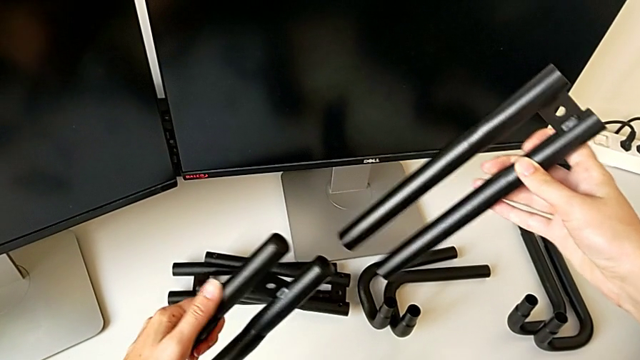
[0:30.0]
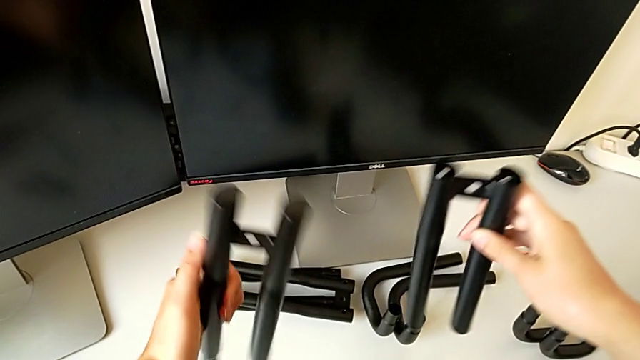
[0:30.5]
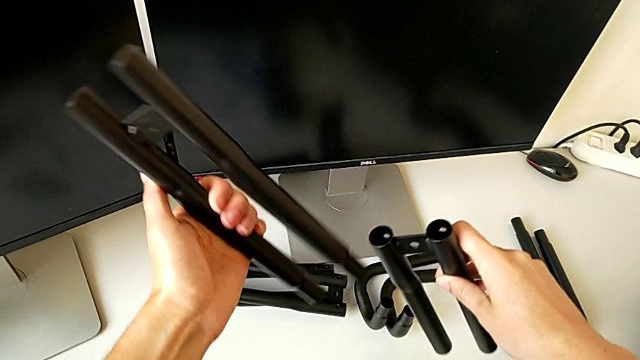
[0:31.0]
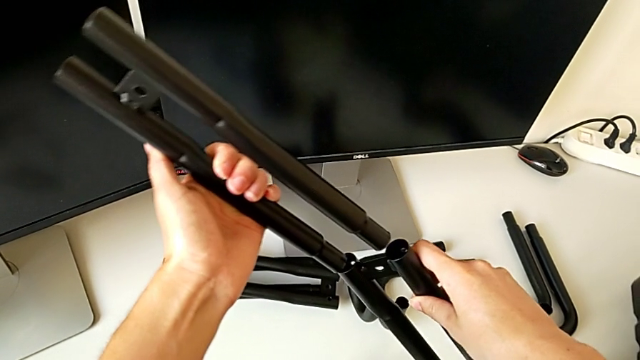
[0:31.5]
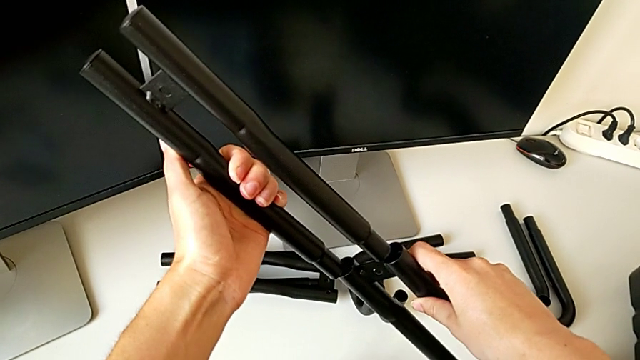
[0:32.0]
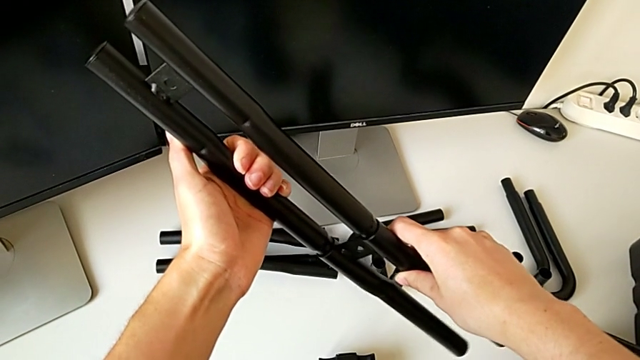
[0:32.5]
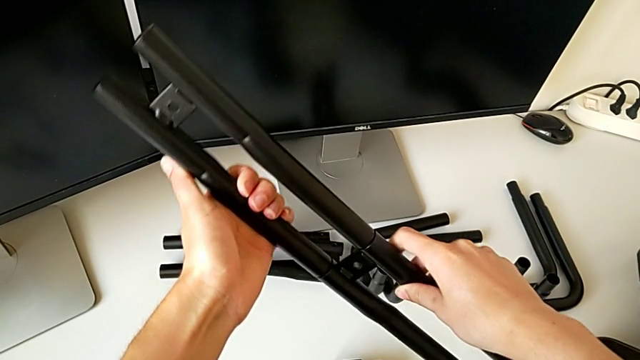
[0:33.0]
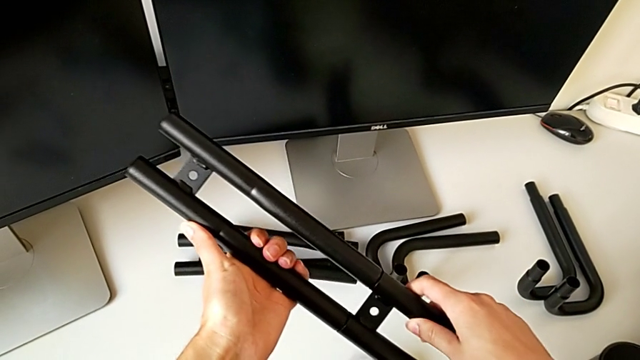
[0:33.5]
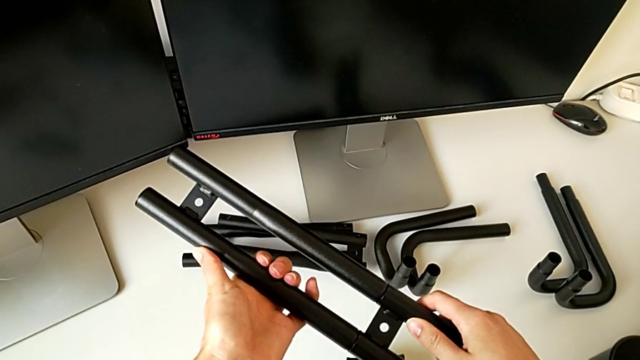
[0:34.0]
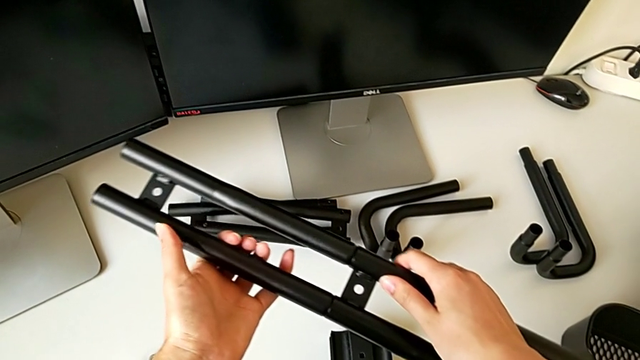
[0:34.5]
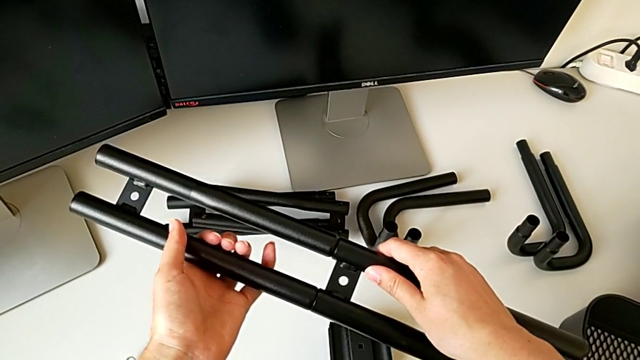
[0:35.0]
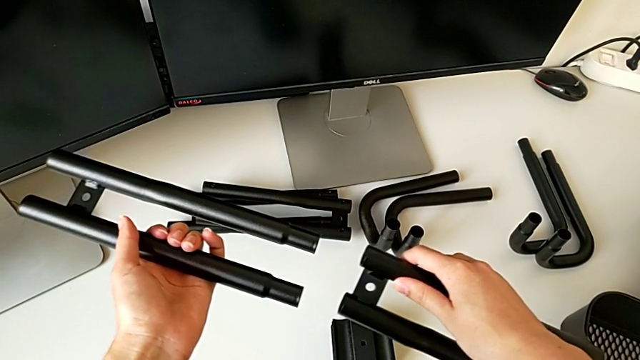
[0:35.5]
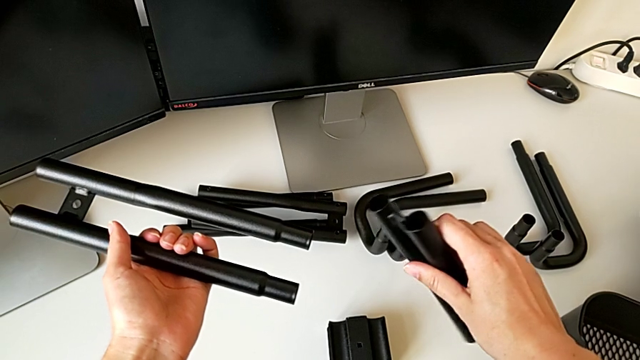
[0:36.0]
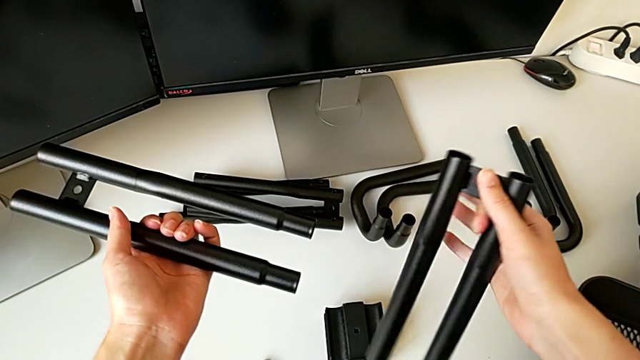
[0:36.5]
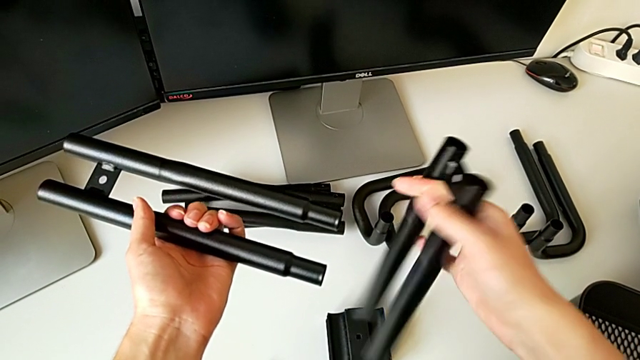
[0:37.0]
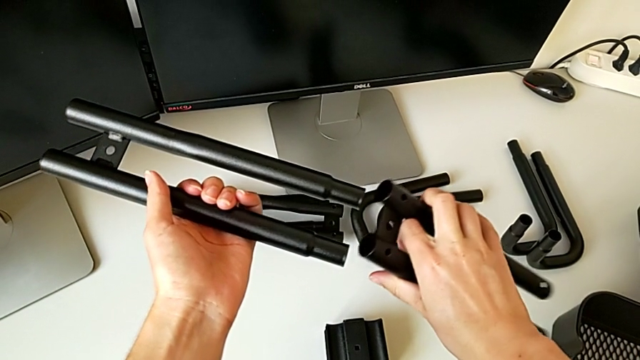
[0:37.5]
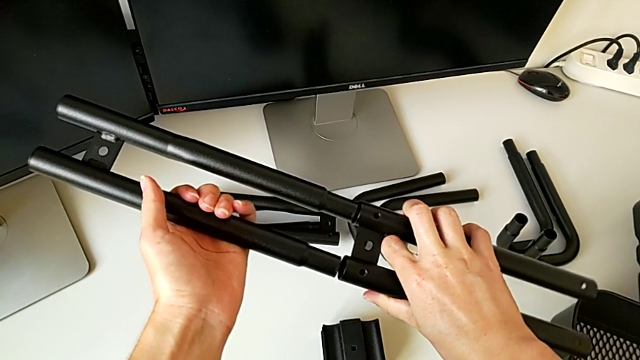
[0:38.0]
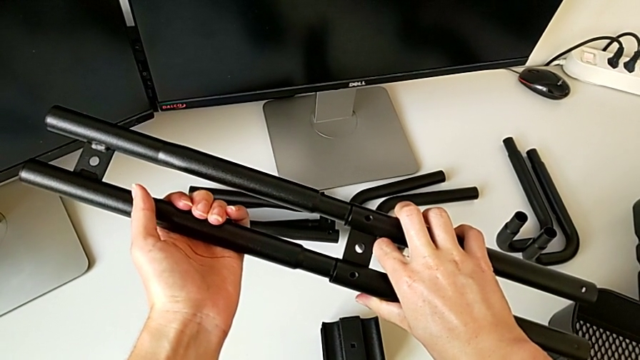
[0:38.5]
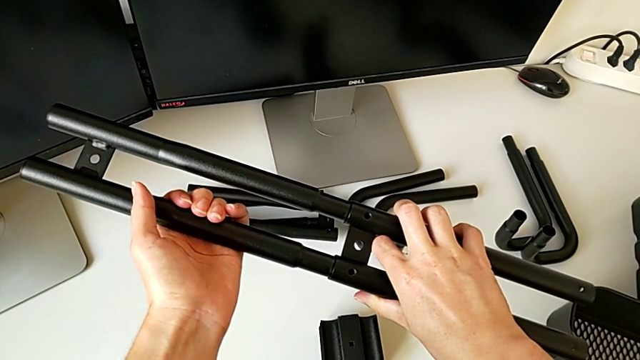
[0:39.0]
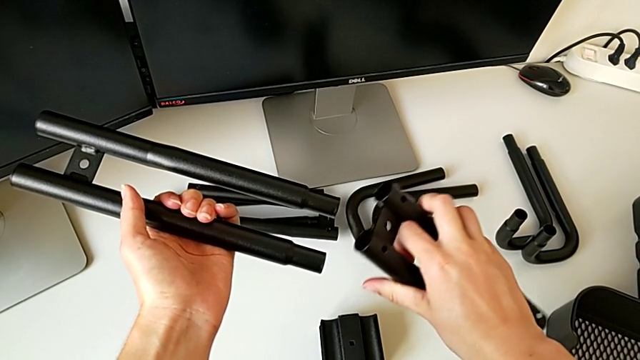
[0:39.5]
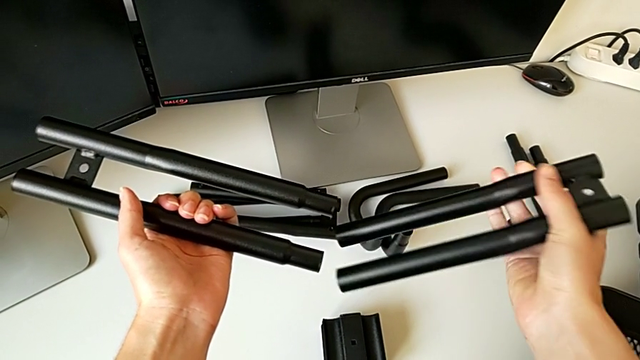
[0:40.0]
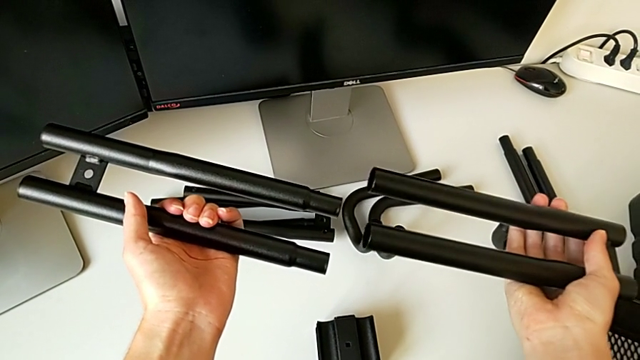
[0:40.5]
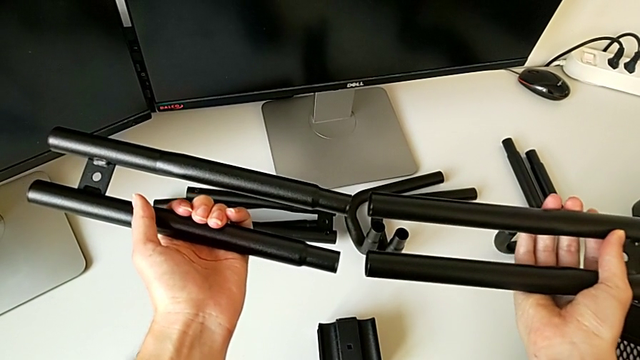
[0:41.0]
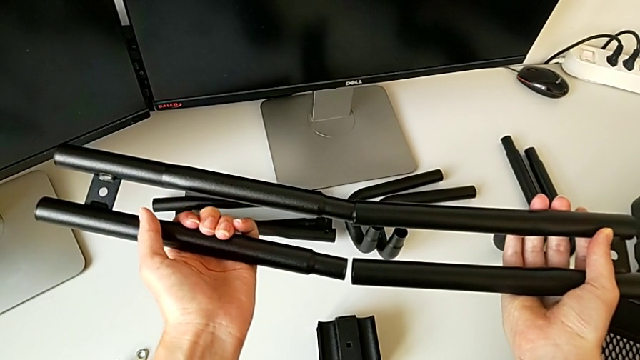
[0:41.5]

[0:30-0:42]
The camera wearer is assembling the half frame. They wrongly rotate the leg, withdraw it, wrongly rotate the leg and rotate the low leg.

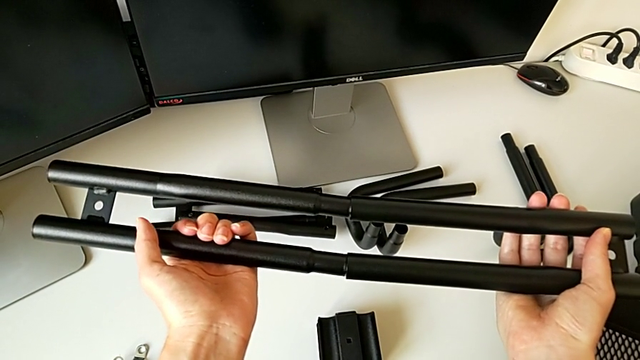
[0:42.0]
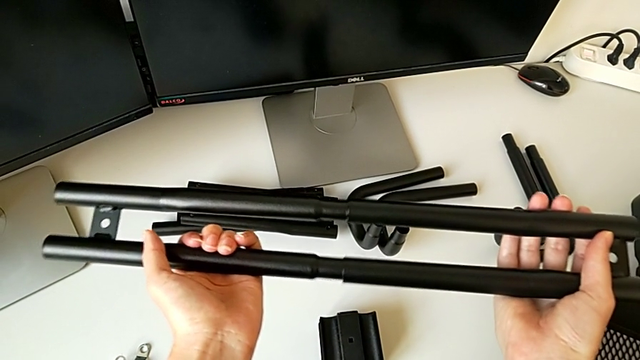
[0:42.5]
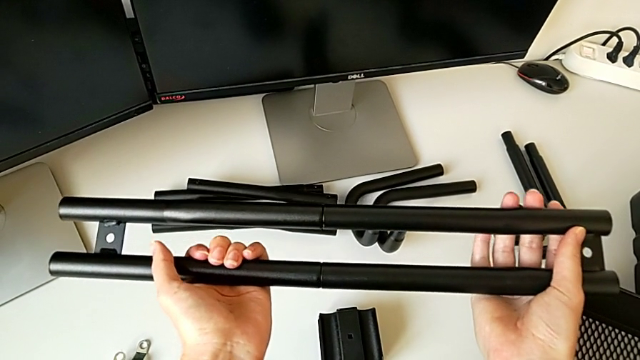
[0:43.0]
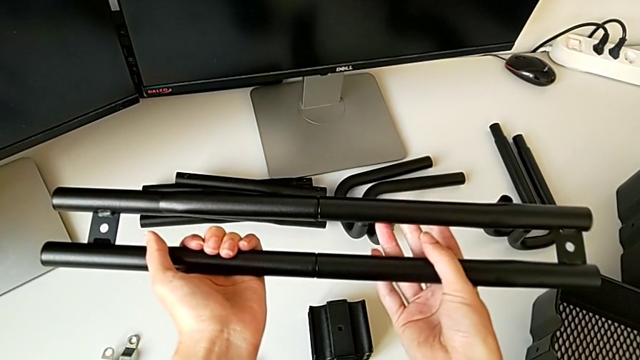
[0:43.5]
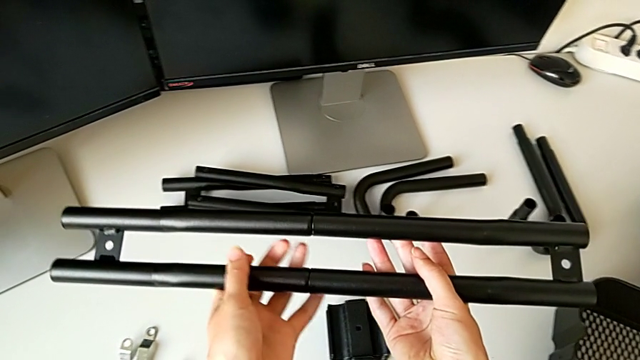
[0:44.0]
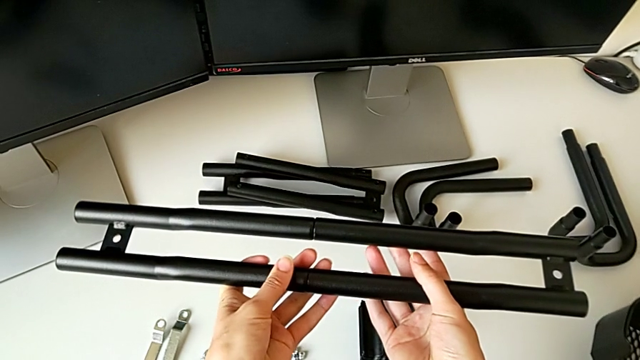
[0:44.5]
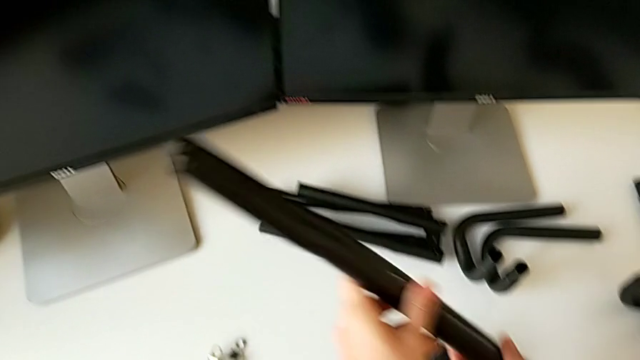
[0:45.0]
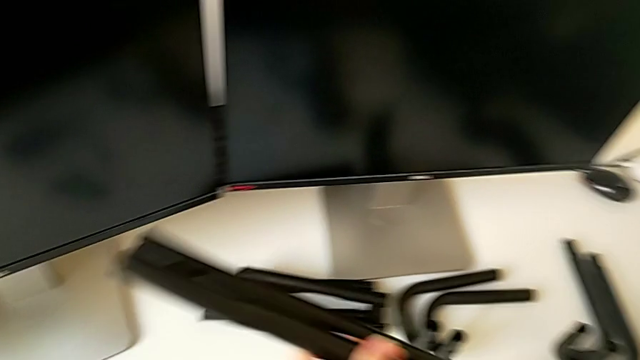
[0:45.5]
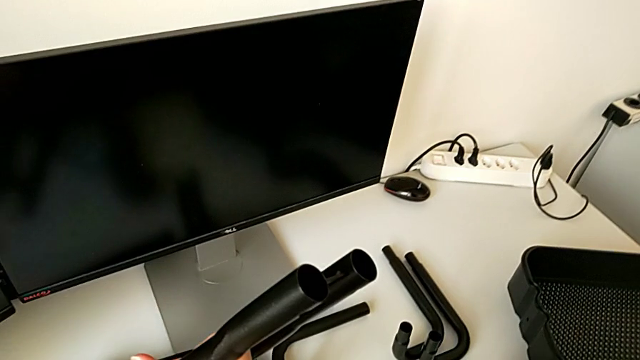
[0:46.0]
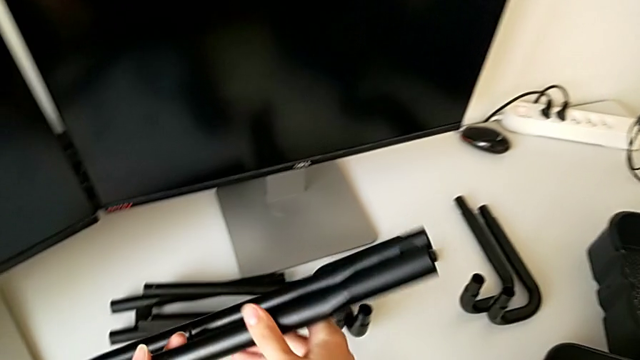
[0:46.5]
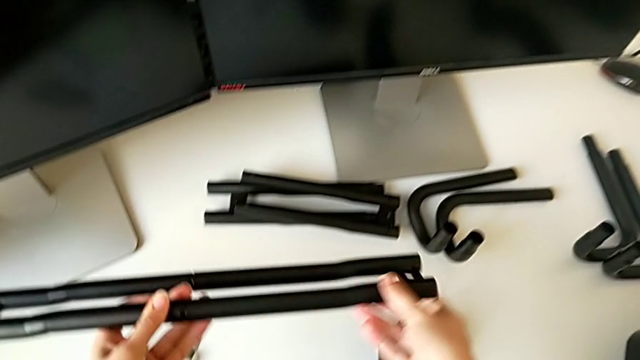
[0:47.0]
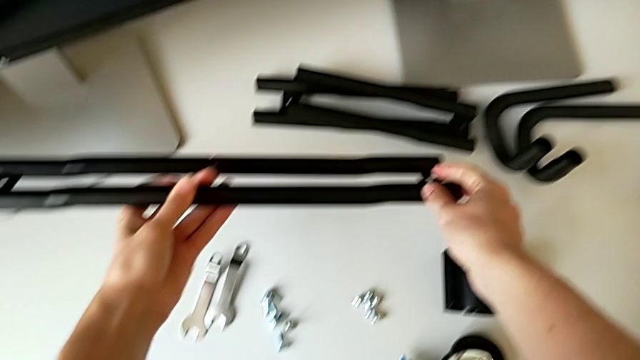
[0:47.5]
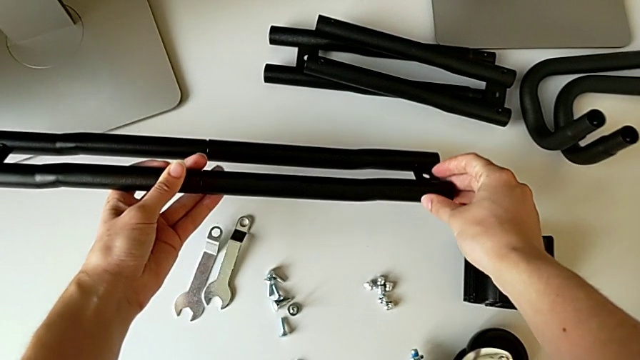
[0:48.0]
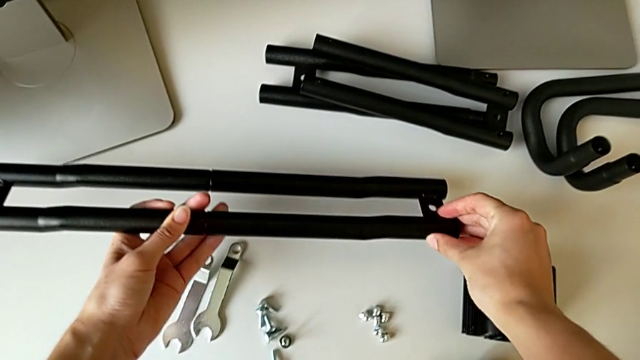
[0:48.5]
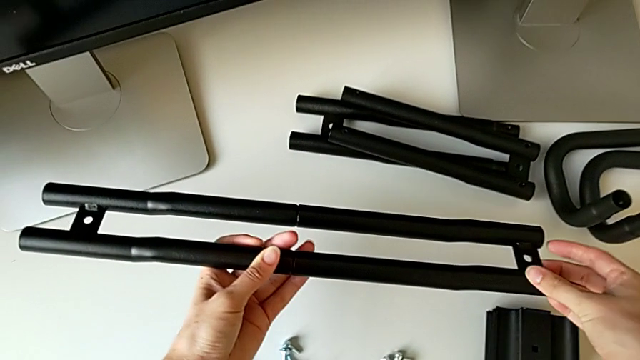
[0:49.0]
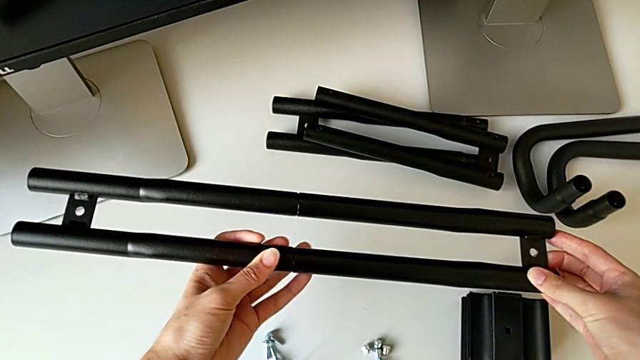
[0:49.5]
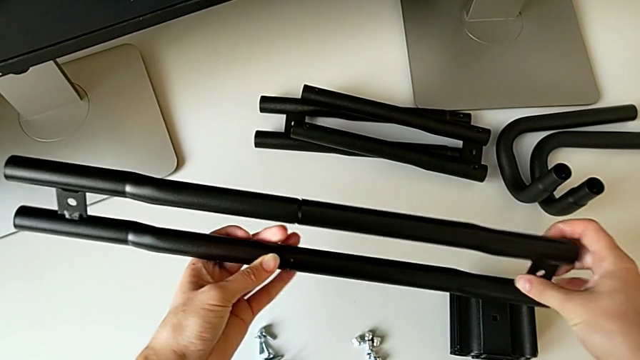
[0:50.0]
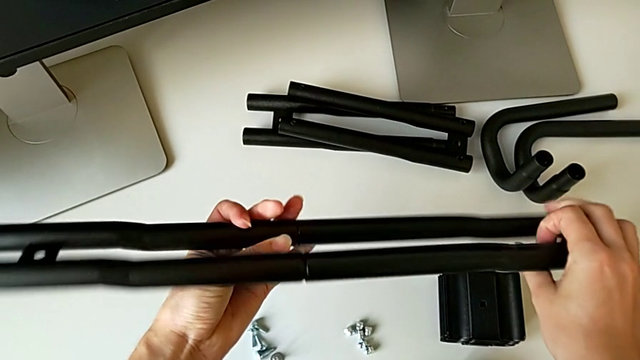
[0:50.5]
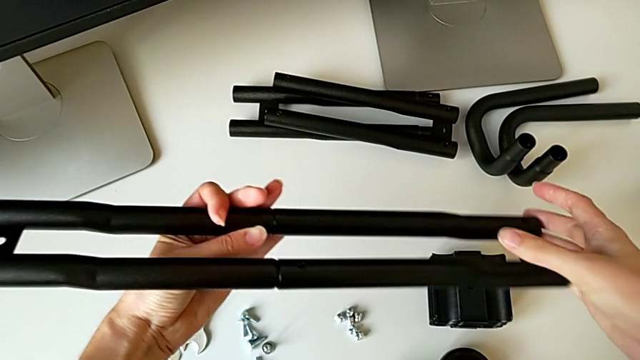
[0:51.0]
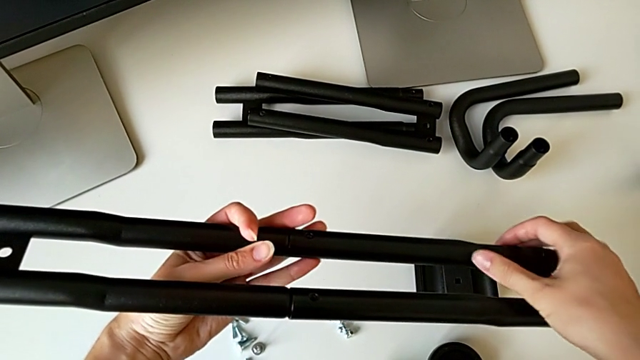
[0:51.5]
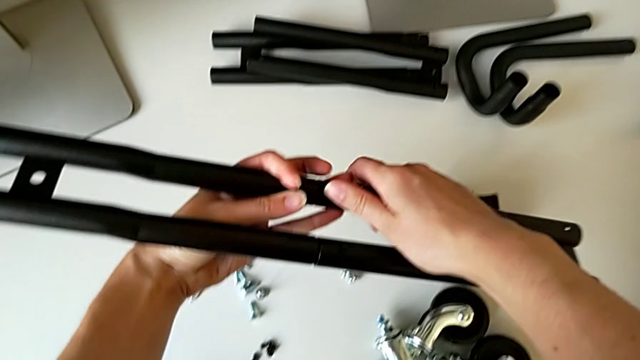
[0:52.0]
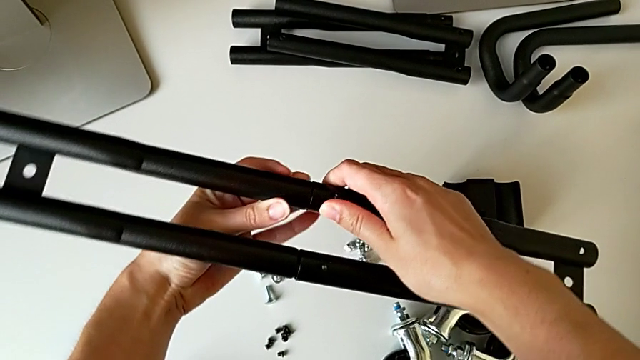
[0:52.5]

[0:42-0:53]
The camera wearer is assembling the half frame. They assemble the leg, inspect it and rotate it.
